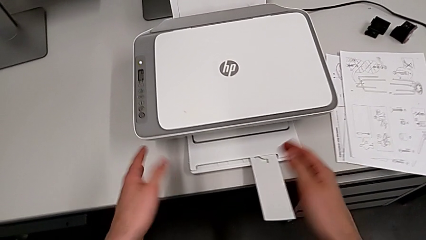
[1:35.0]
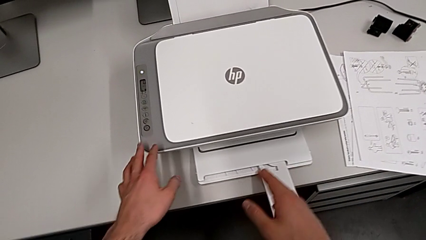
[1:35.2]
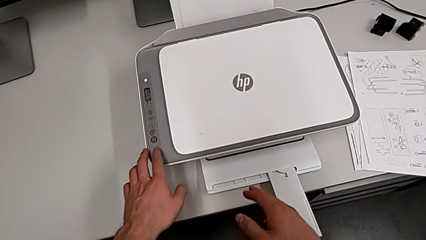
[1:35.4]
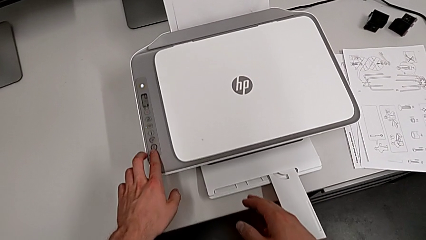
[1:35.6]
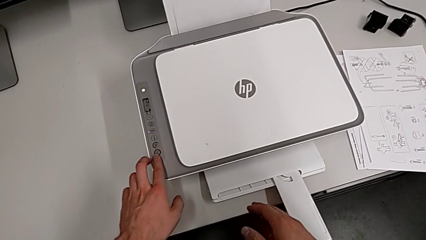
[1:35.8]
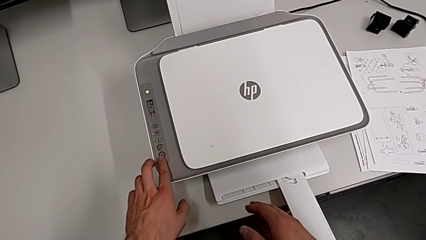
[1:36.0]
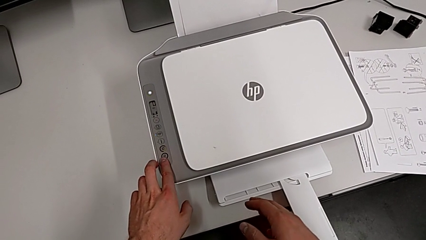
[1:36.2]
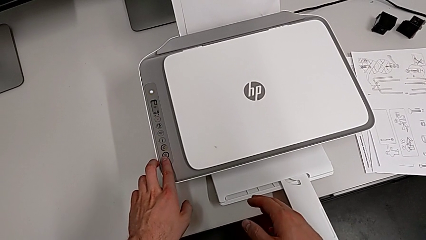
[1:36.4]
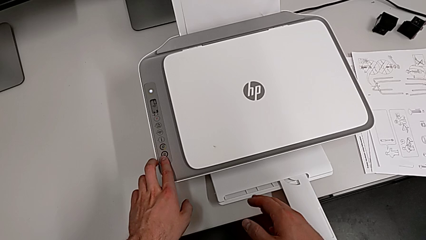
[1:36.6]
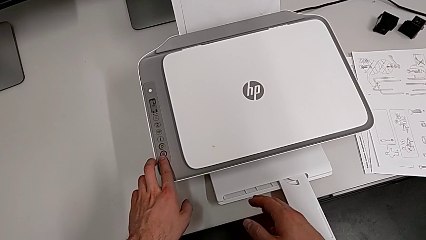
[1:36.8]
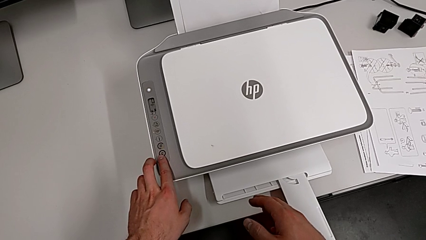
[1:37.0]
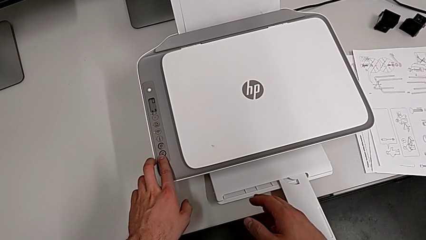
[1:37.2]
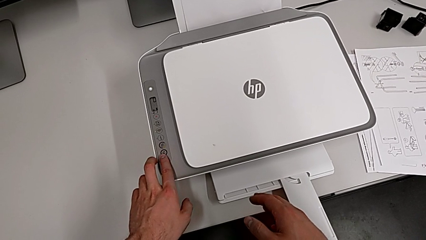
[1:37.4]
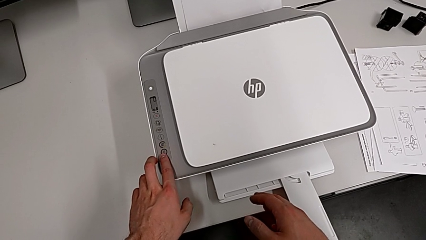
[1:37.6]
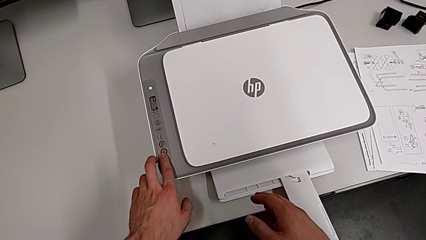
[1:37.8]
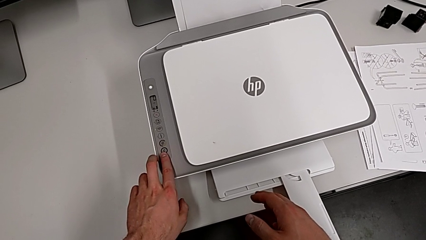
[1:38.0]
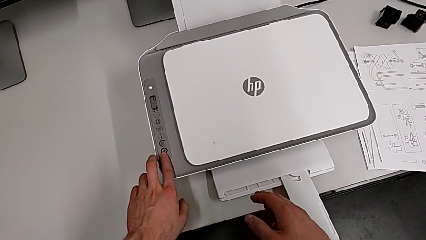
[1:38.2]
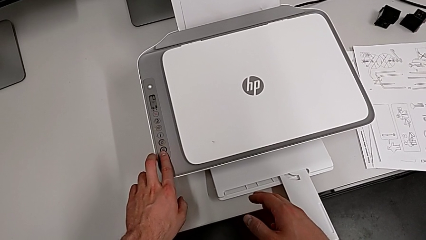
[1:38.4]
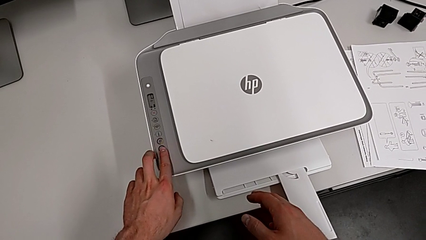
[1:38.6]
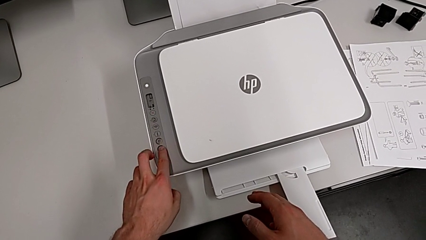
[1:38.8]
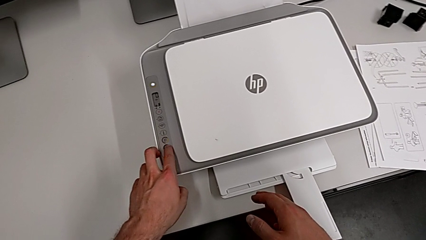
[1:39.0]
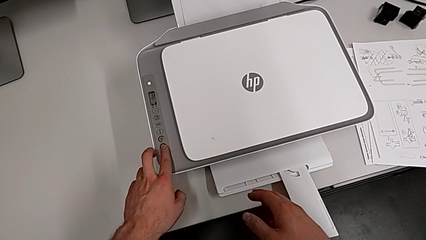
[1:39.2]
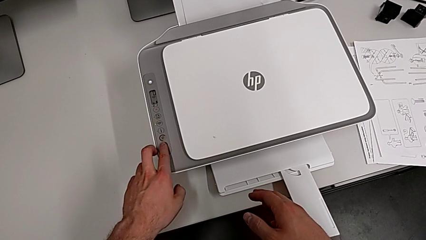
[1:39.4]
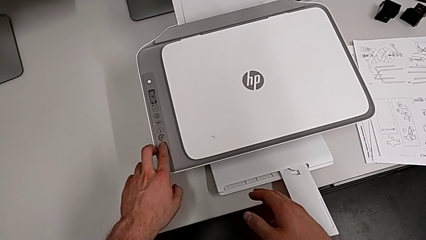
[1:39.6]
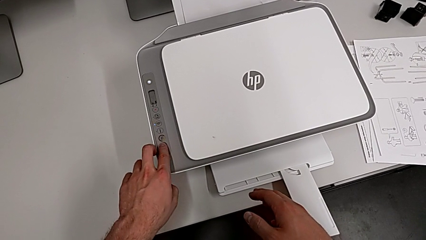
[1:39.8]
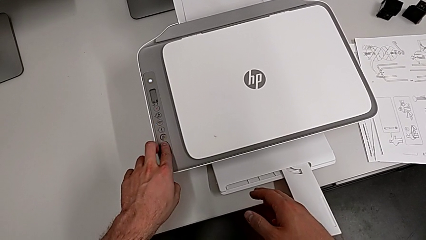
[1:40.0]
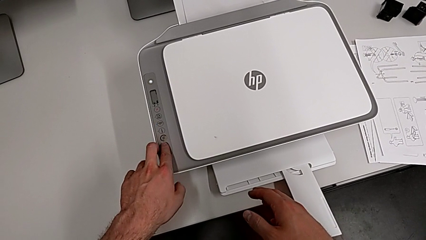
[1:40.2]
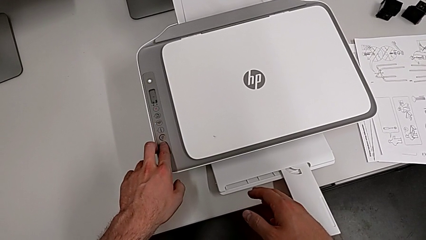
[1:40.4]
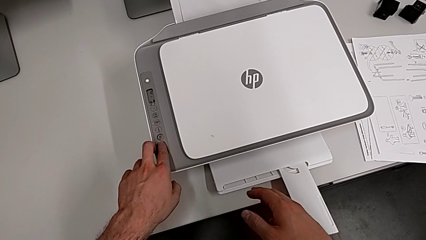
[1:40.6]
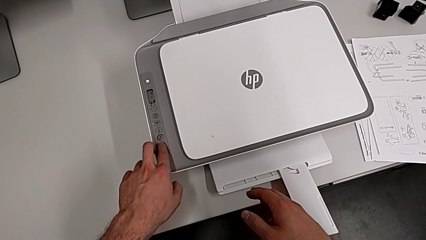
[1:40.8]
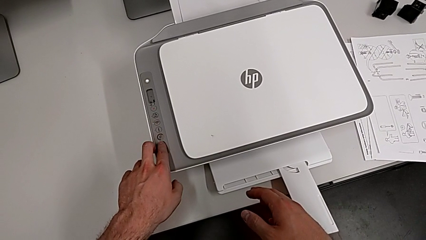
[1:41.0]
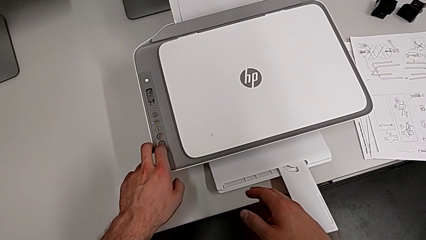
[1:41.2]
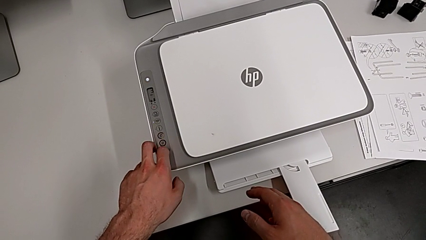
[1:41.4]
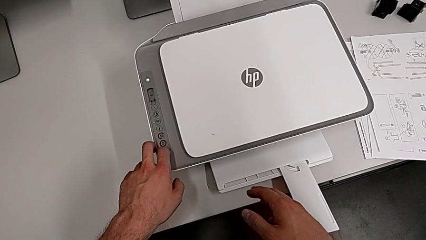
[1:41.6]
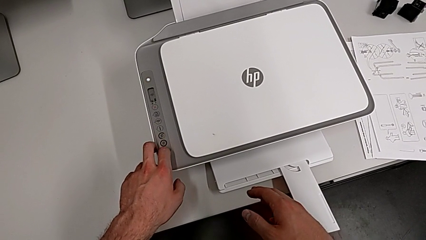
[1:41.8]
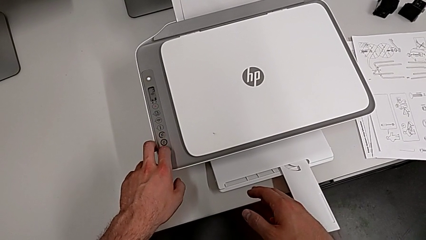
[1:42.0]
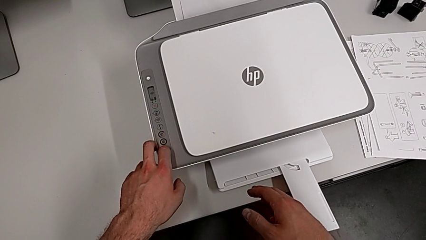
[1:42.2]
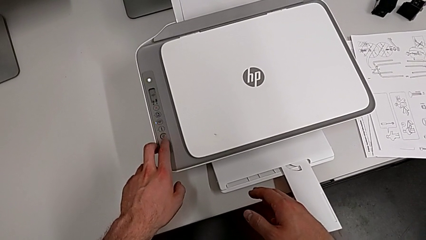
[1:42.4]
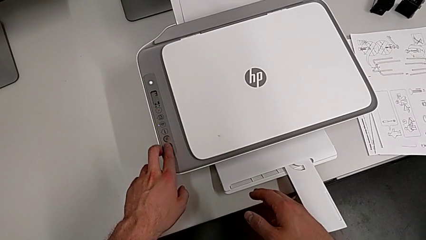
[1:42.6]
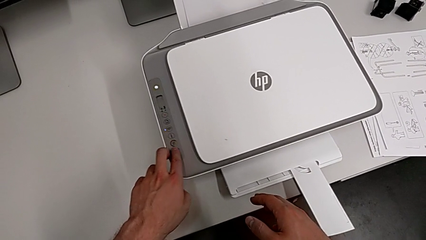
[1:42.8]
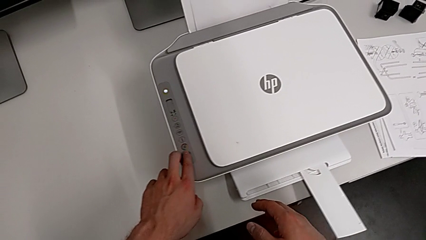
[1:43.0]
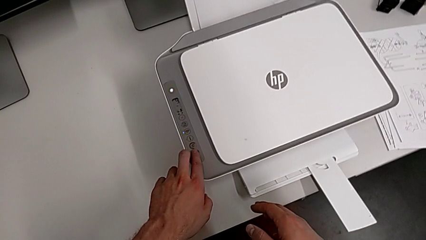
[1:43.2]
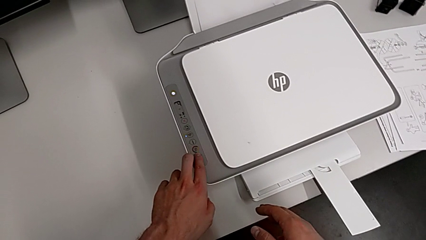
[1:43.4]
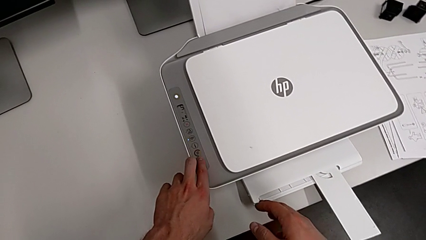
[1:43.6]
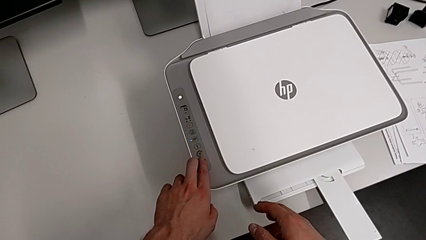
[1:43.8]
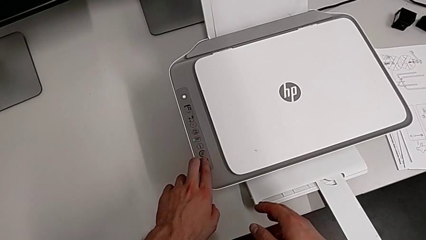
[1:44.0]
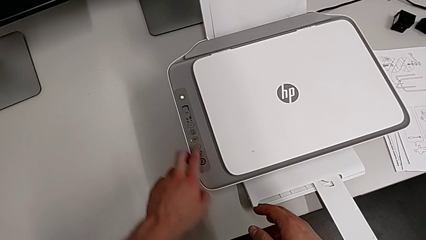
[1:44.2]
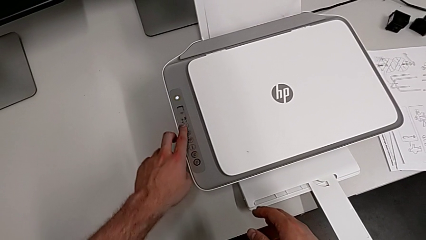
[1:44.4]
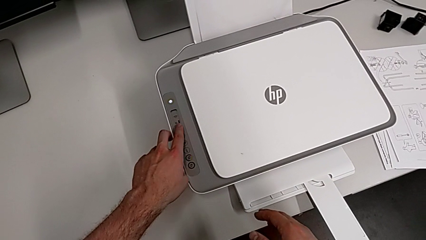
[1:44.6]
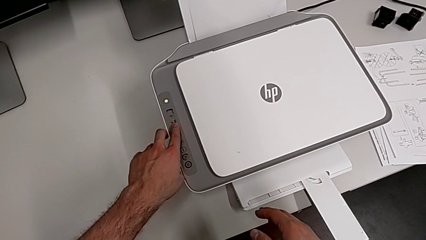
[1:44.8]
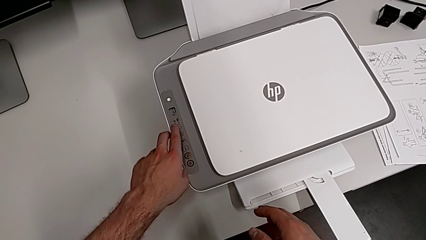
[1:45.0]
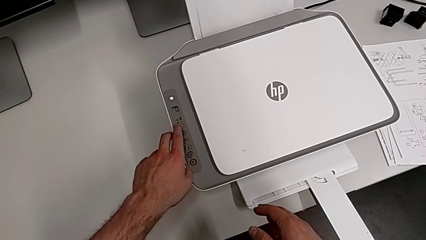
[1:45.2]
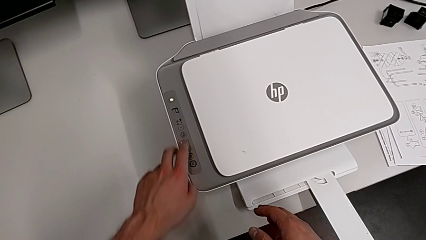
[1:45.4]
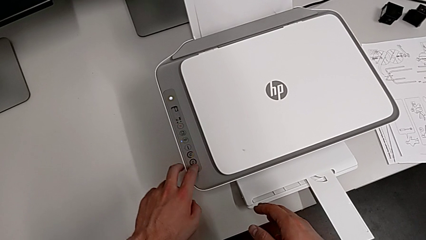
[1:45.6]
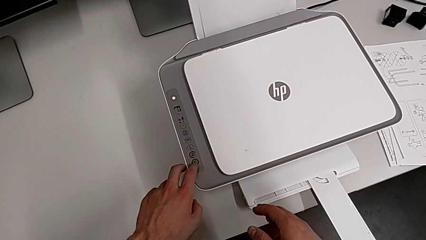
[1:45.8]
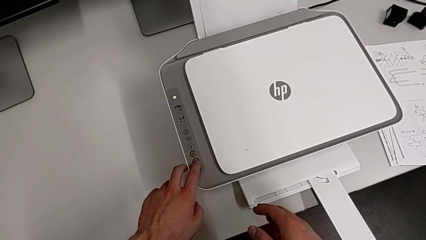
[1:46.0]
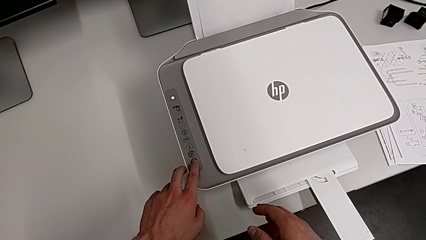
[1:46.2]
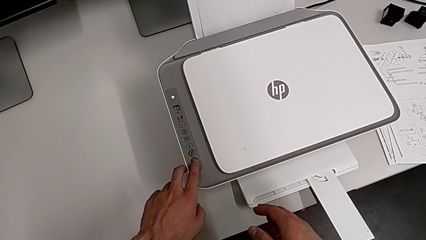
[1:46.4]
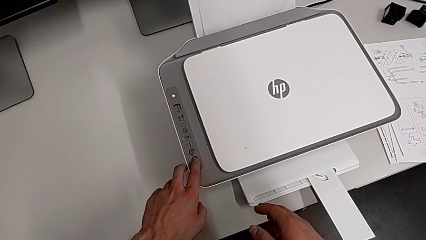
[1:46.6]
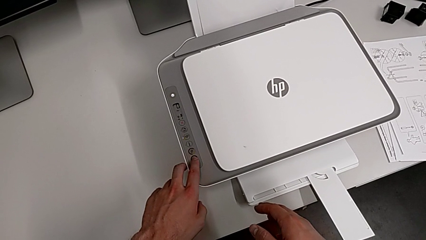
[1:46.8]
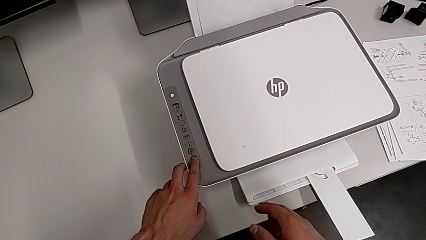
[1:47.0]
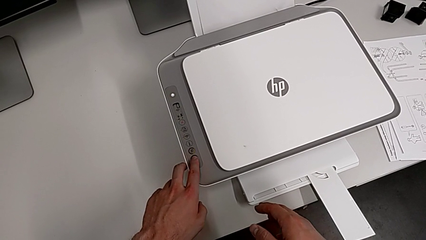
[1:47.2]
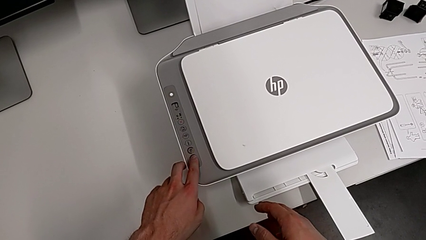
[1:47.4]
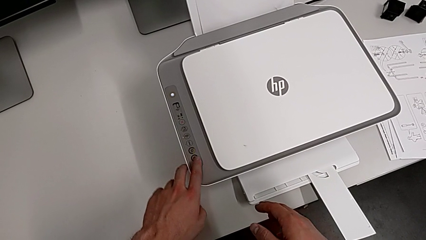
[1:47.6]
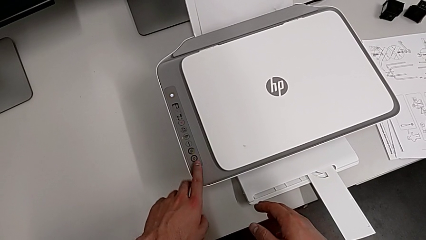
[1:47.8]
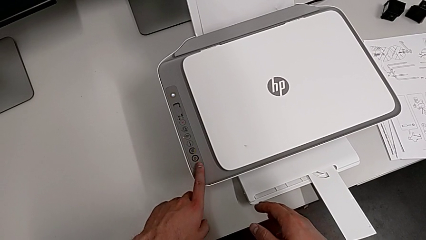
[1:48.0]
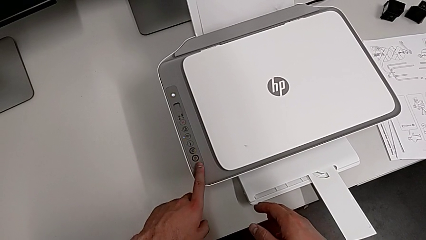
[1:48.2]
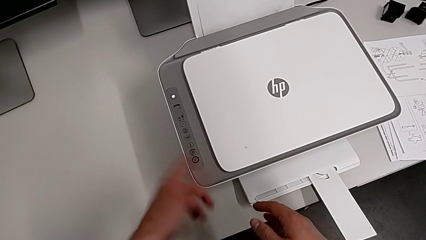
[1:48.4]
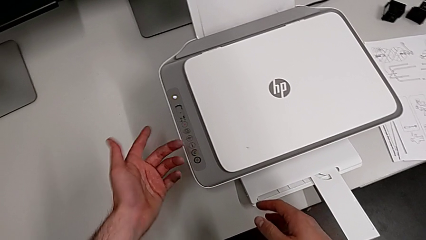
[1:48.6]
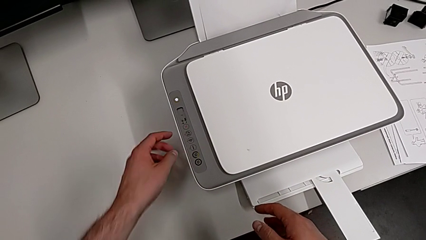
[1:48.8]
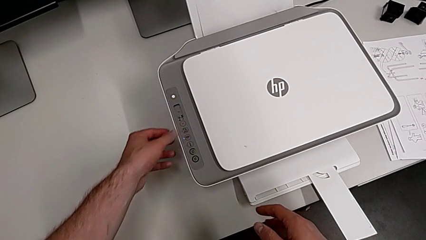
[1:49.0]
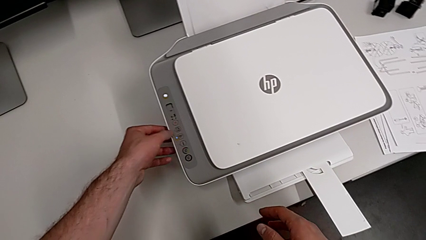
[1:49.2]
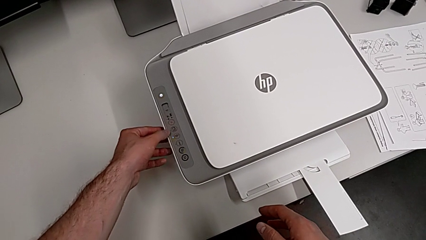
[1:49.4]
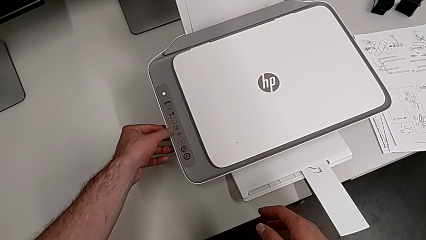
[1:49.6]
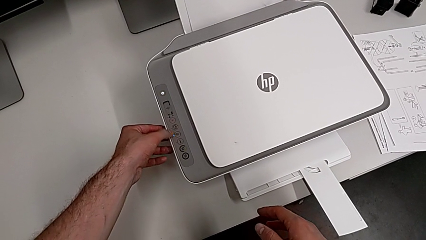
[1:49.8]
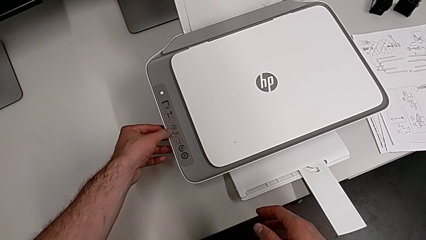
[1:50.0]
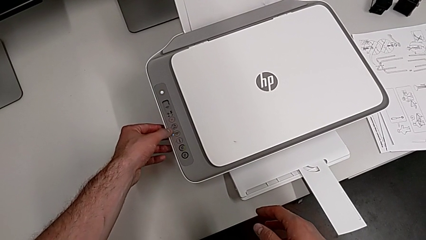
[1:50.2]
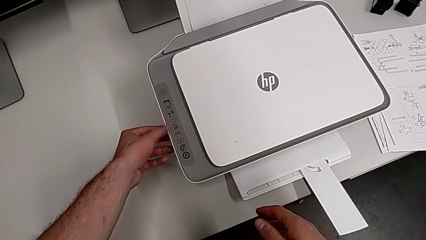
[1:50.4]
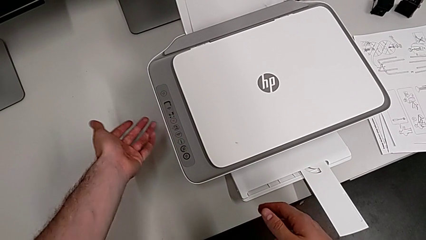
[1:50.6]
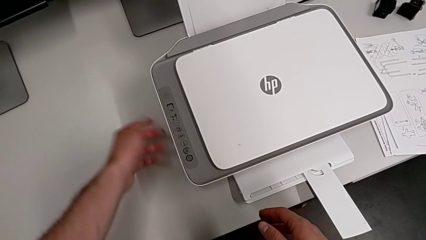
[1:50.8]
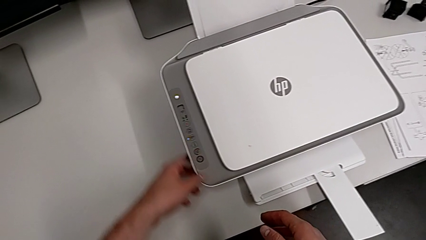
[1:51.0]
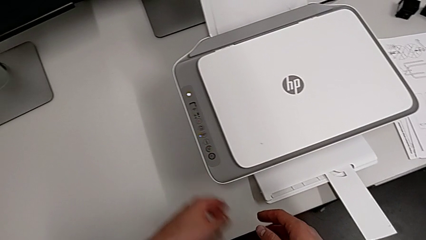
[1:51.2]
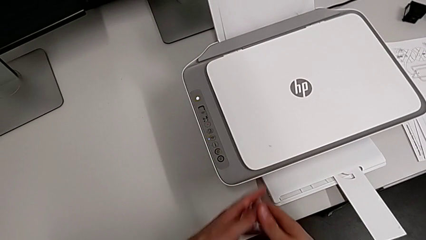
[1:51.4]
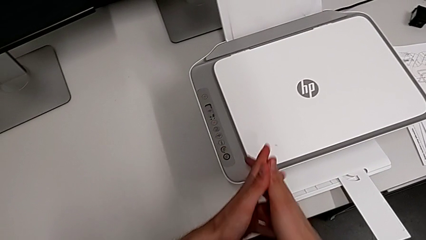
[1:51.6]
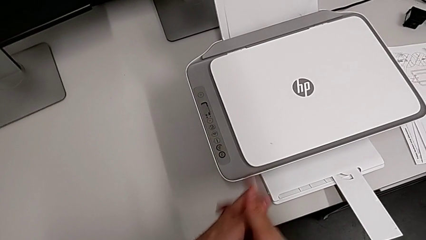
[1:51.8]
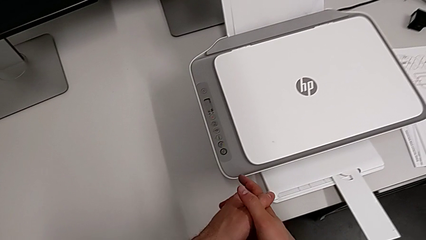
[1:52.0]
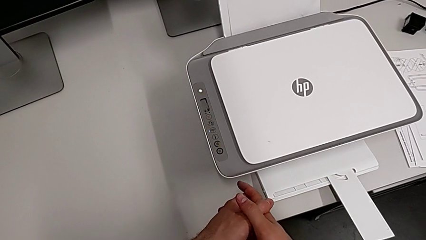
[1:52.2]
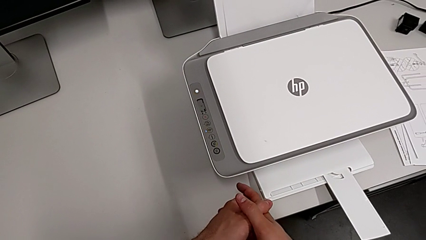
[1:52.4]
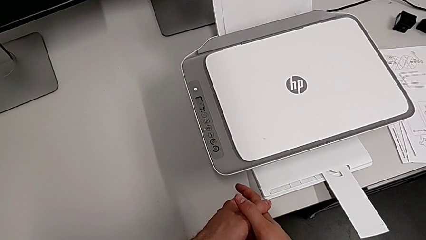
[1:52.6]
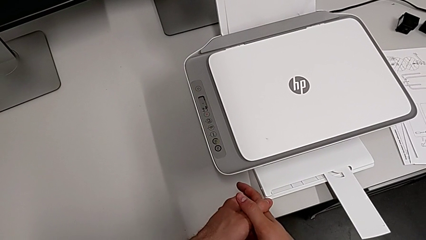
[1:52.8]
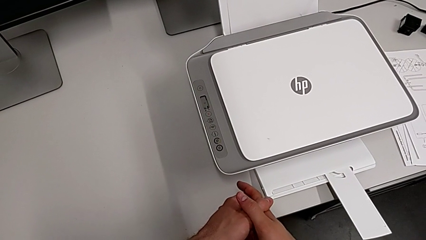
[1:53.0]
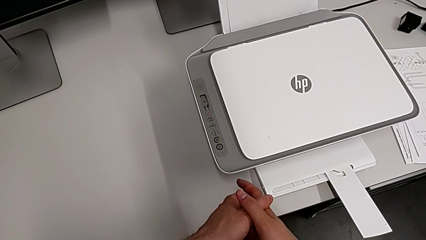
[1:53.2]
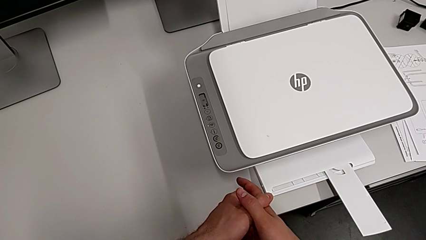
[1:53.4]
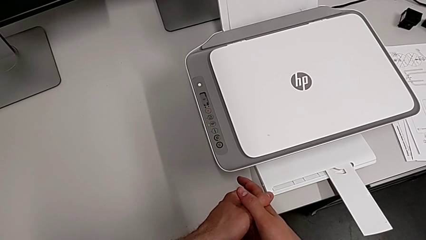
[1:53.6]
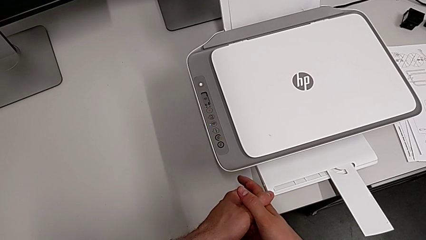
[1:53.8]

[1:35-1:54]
The camera wearer is making a copy. They wrongly press the button and touch the top button.
